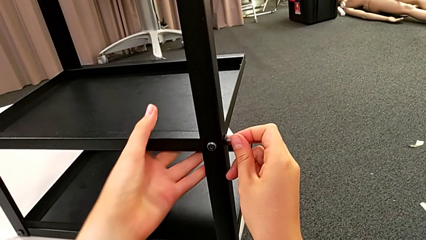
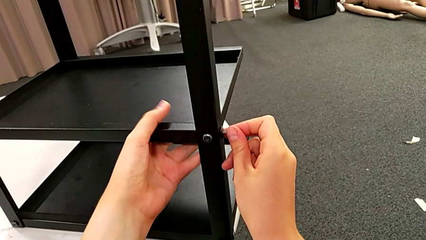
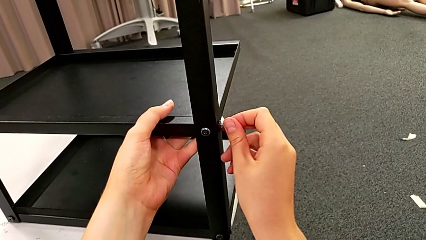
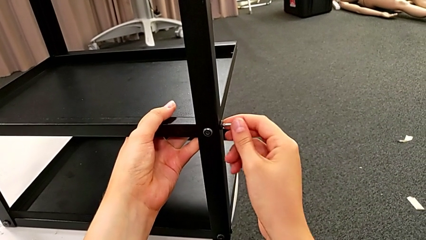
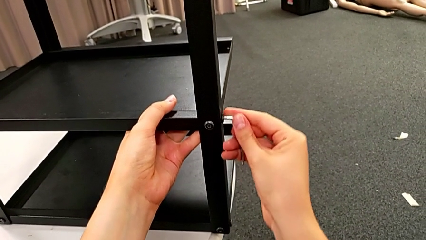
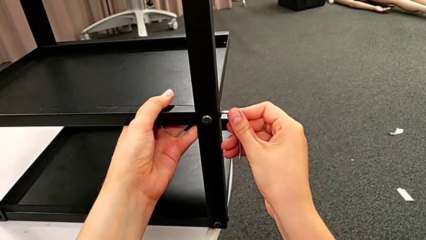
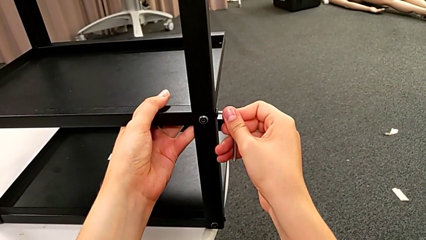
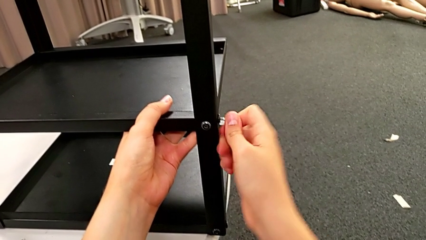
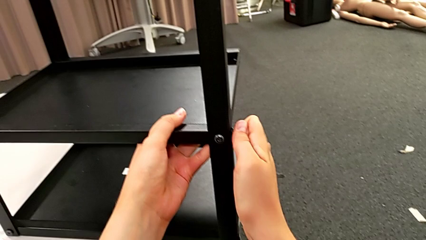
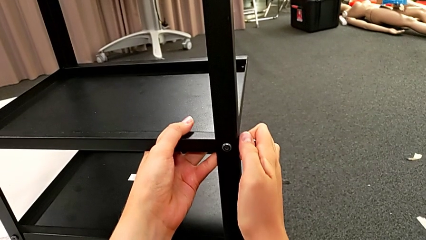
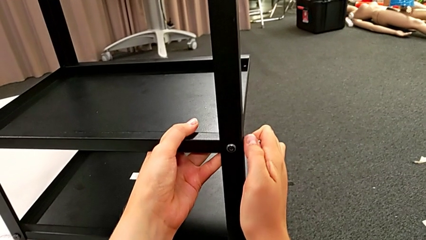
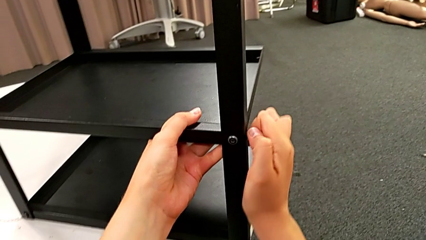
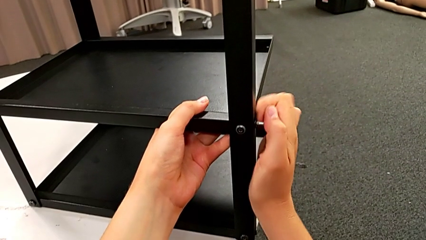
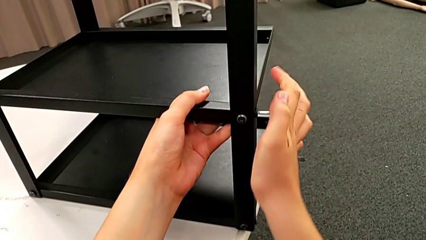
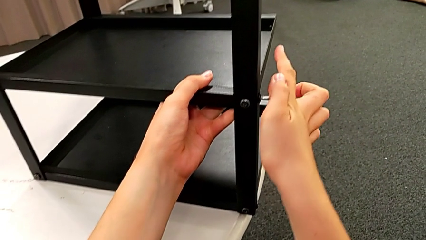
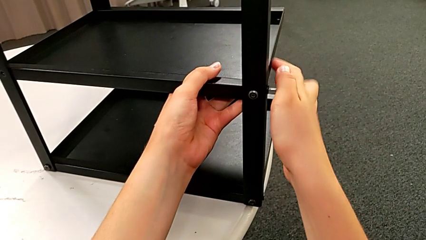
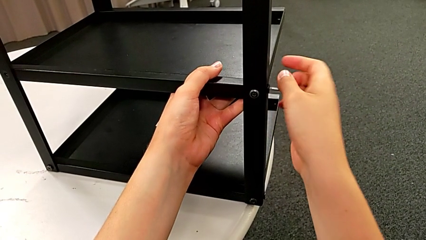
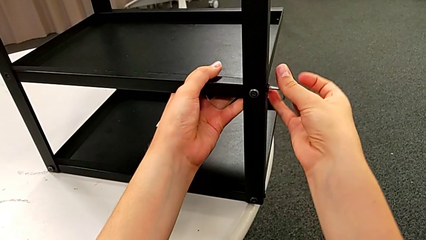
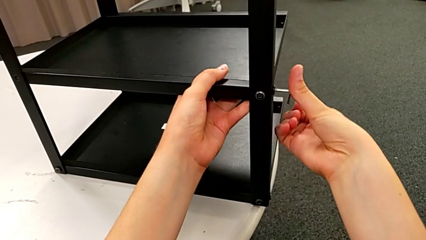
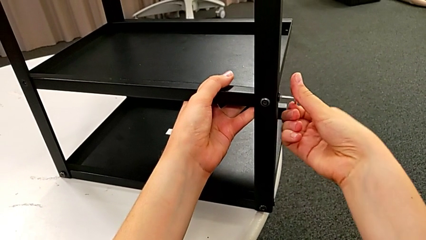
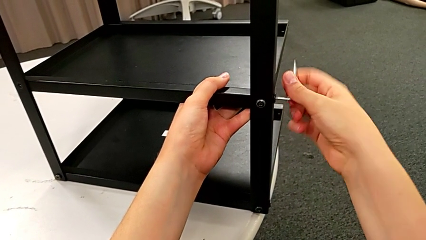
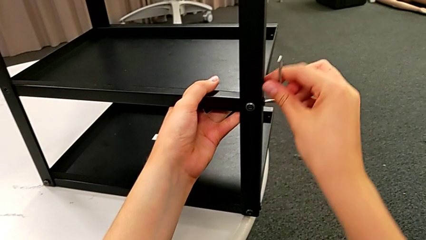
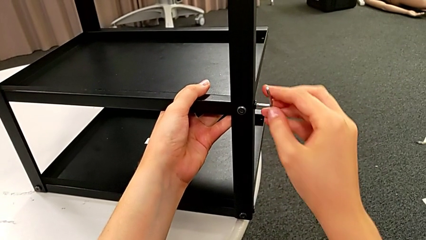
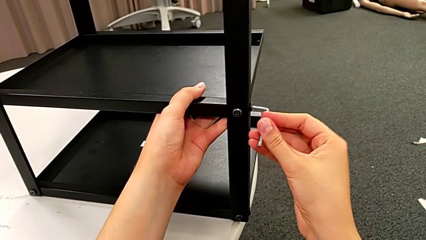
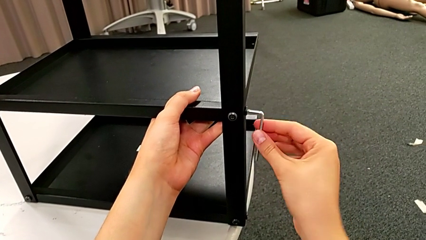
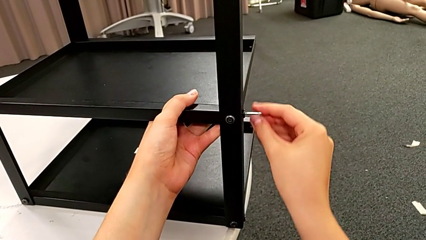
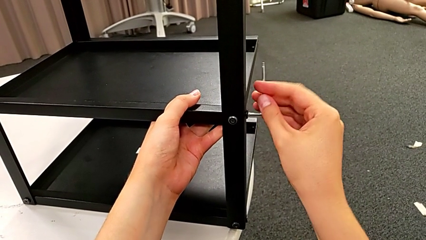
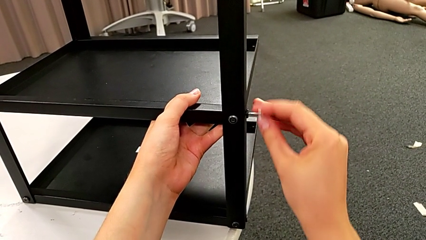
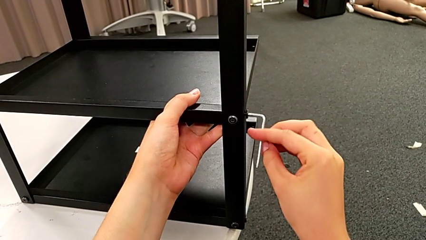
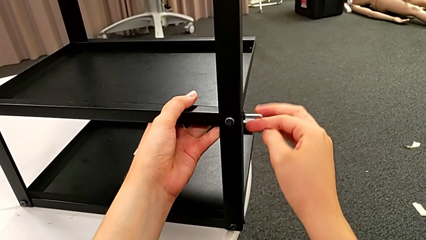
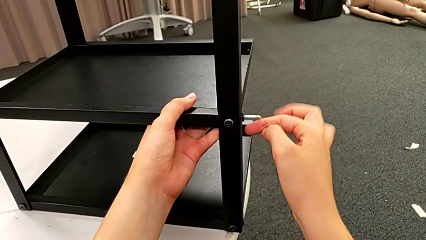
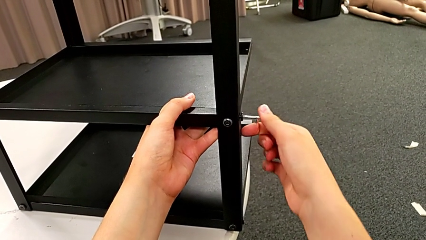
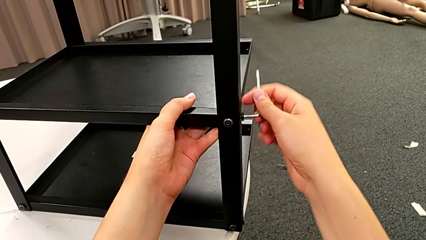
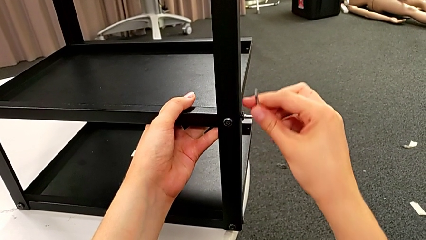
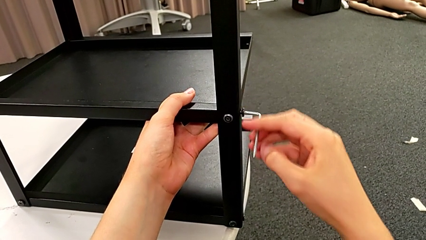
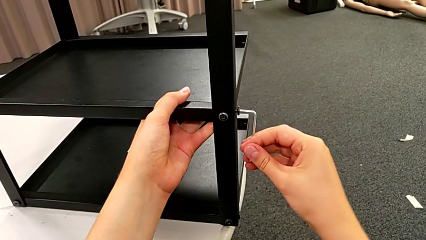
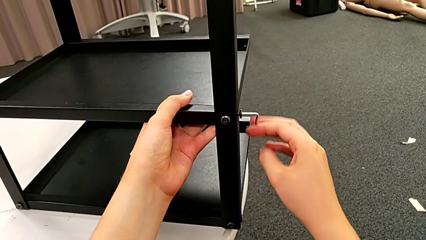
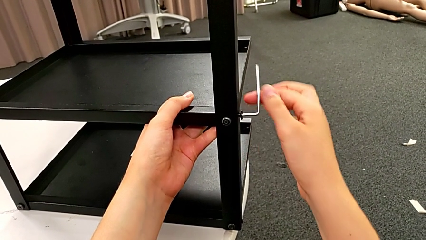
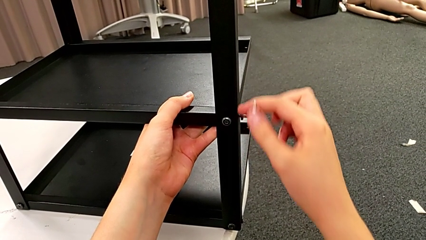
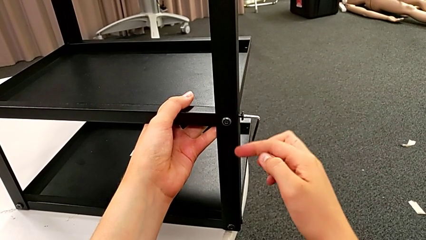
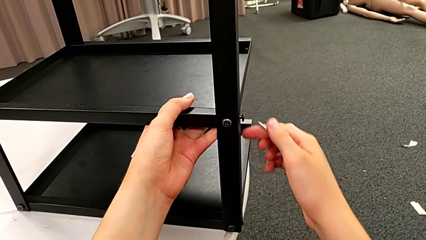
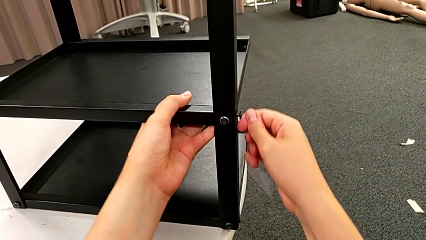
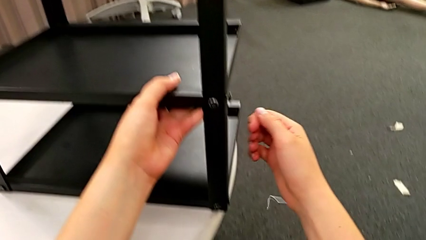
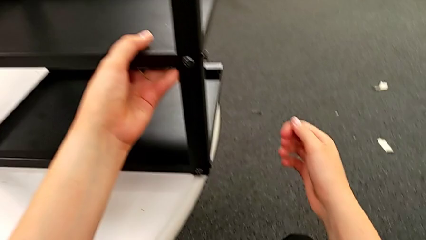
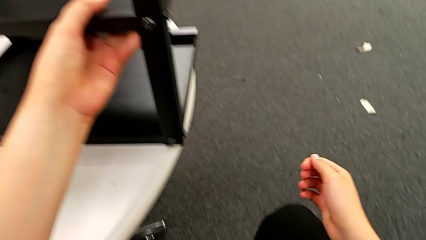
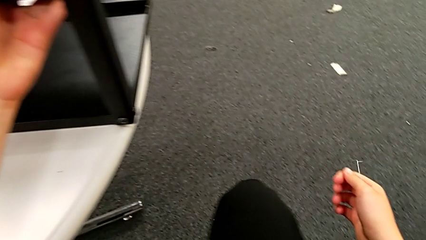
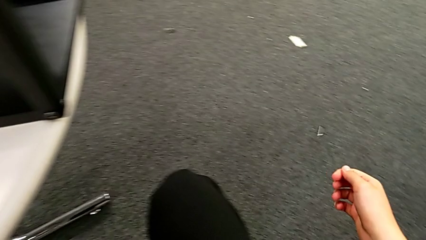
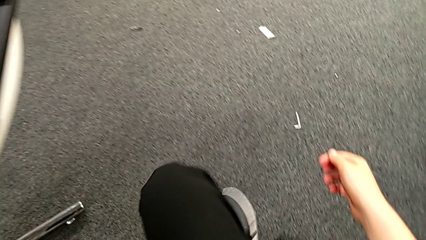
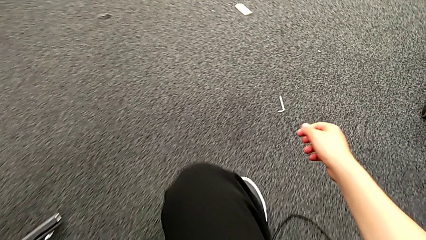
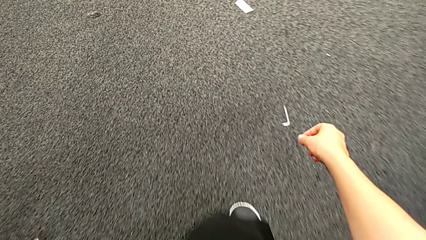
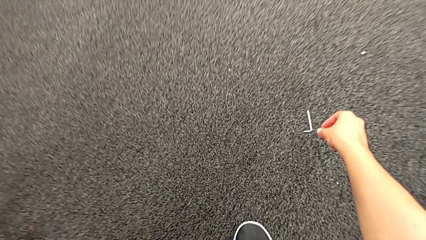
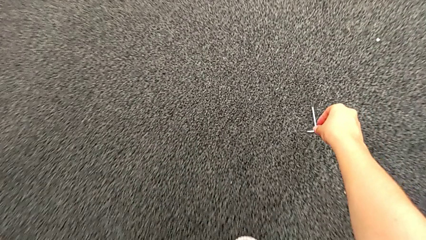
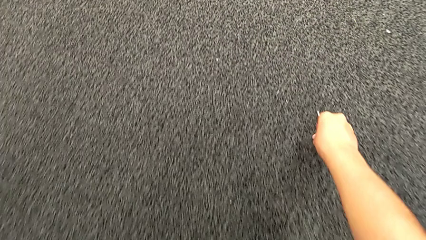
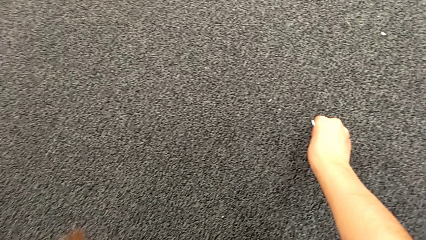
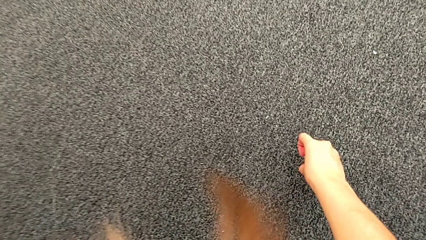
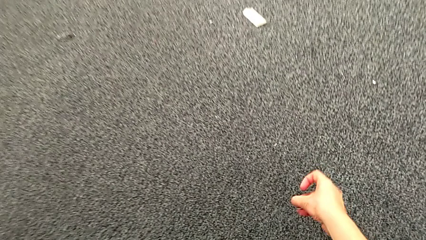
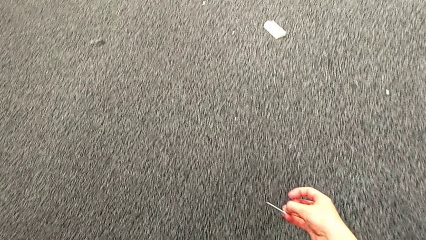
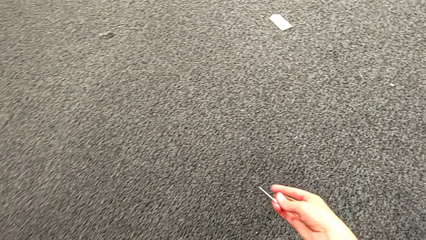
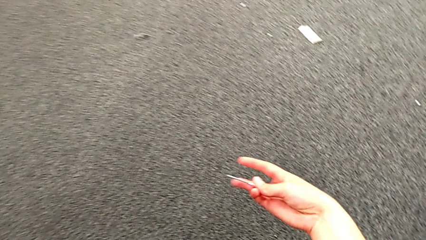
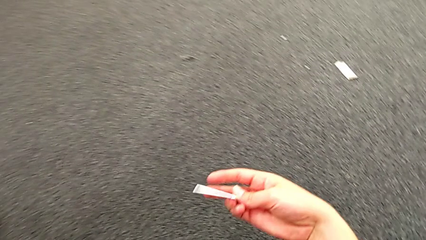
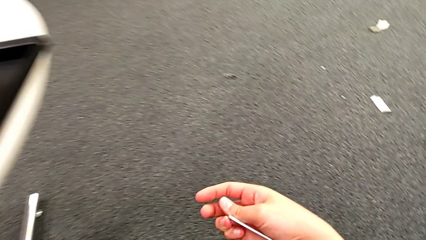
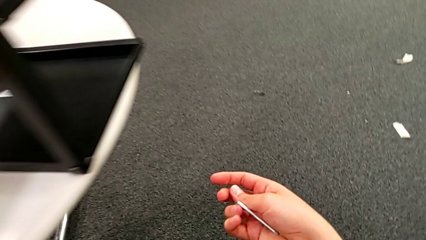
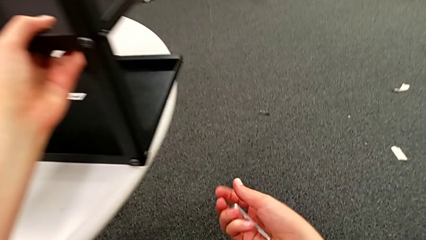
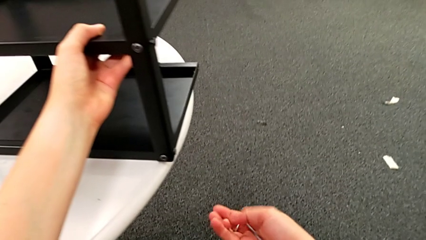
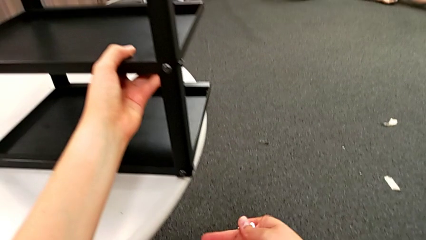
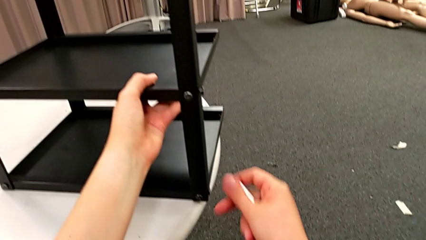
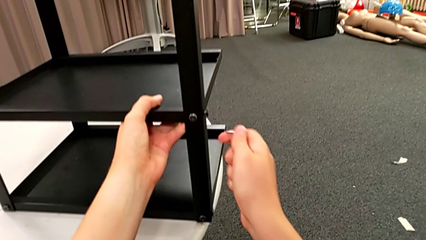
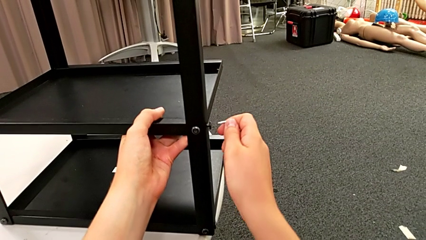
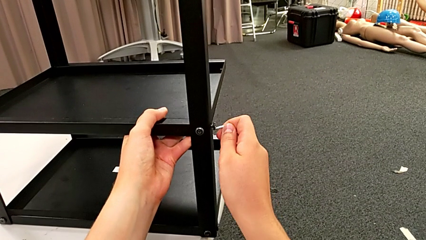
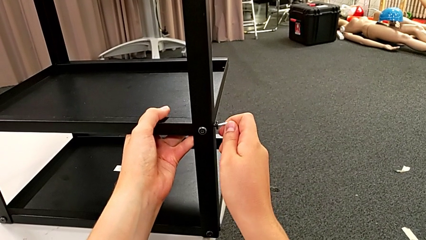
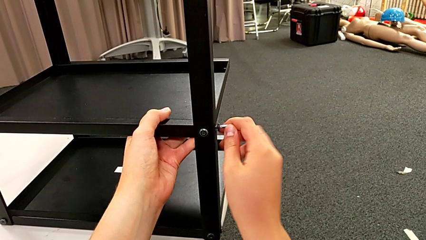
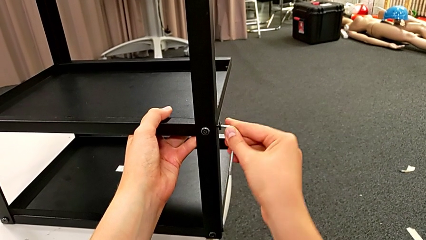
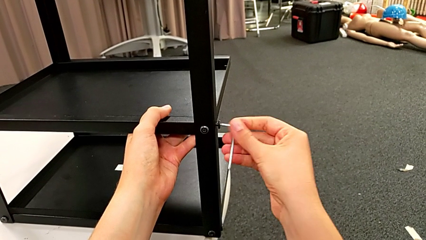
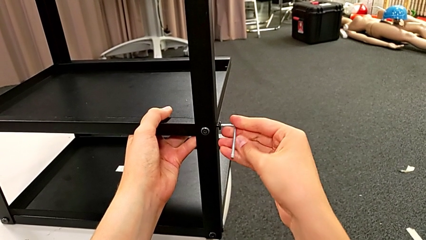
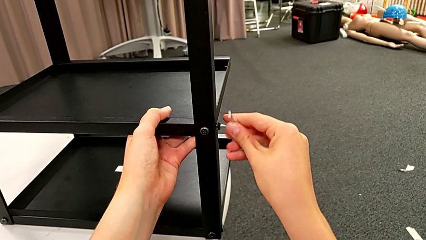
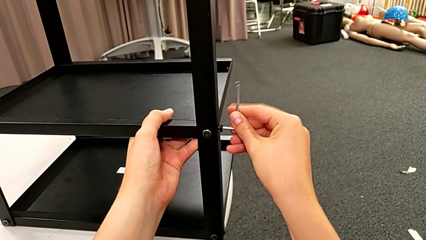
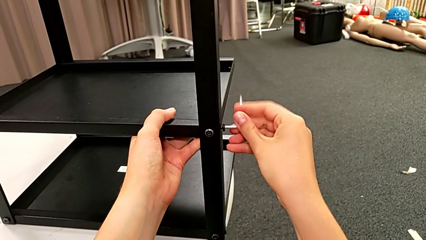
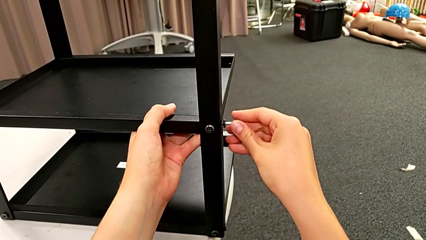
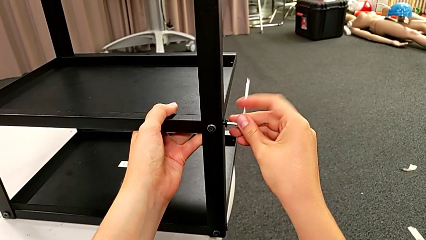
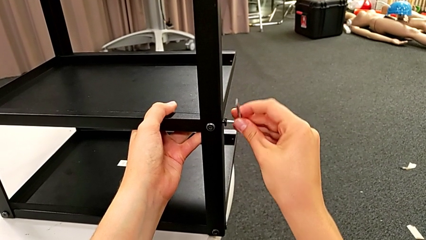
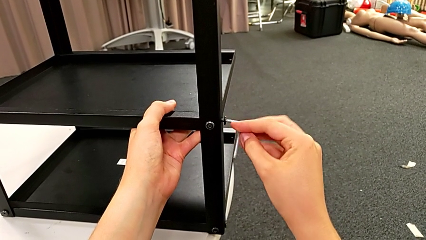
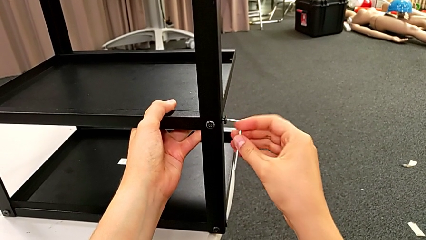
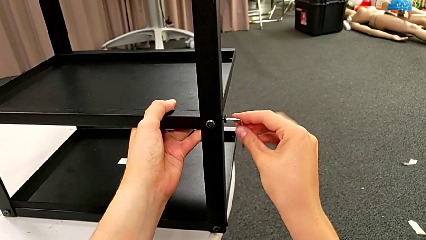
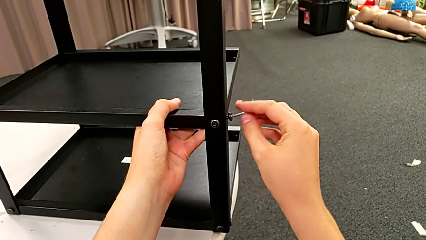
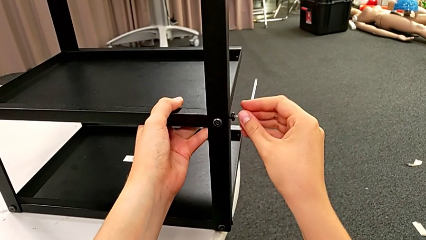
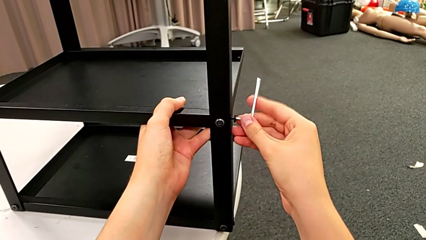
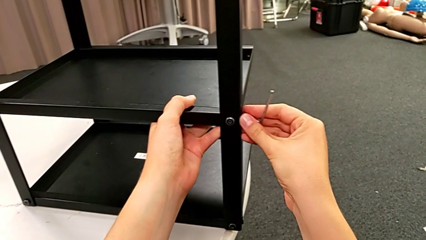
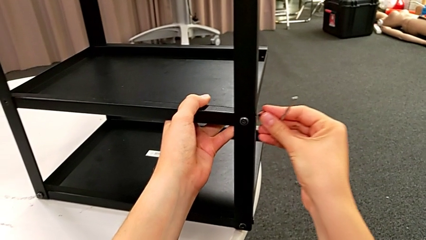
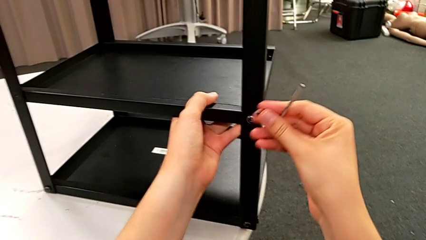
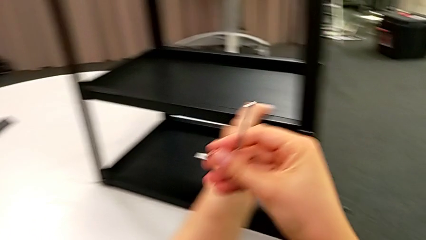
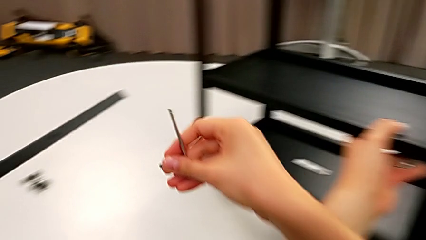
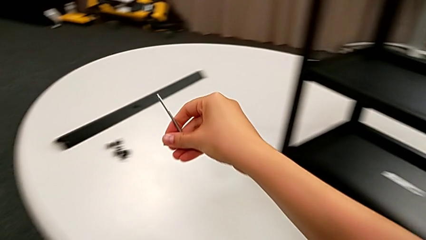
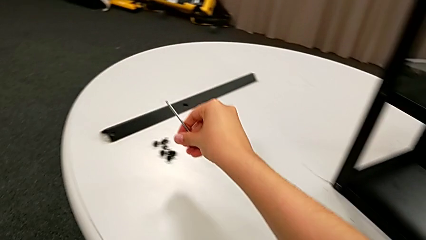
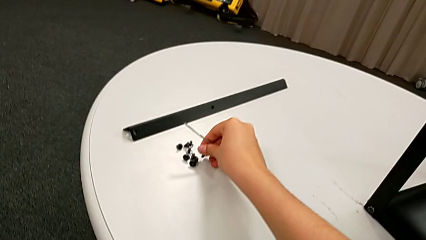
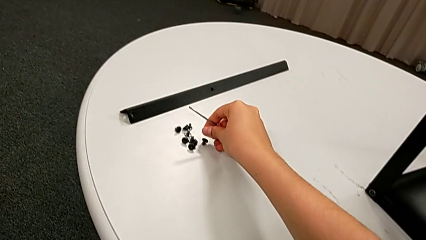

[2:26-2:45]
The camera wearer is disassembling the bottom shelf. They unscrew the hex socket head, wrongly drop the Allen wrench, the Allen wrench slipping and falling, grab it, insert it, unscrew the hex socket head, withdraw it and place it.
